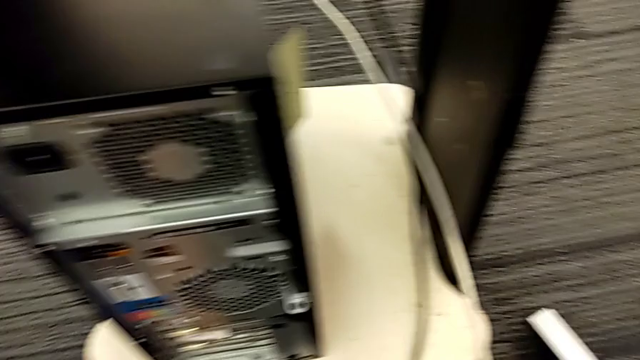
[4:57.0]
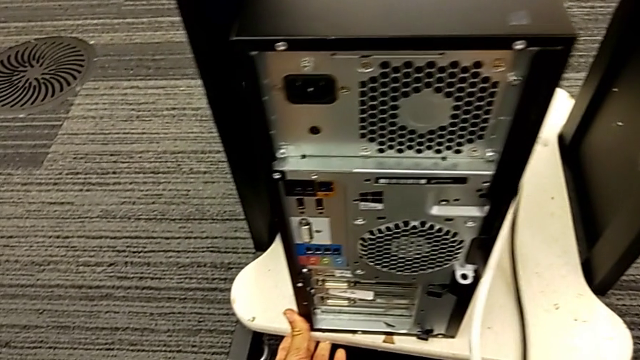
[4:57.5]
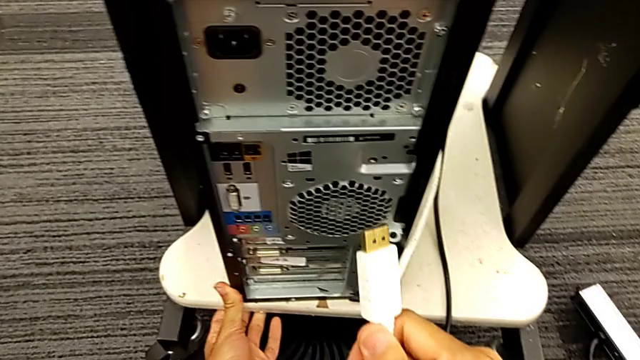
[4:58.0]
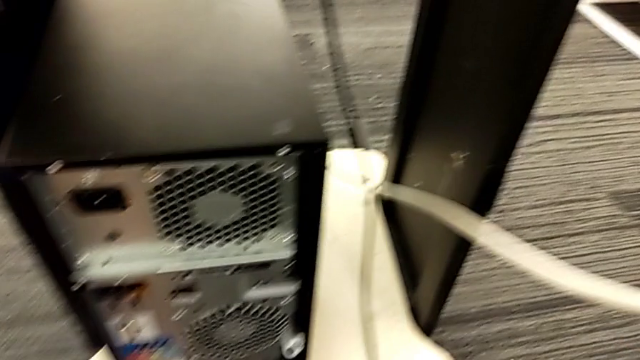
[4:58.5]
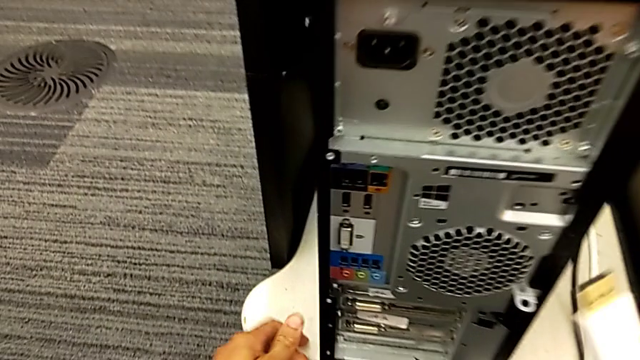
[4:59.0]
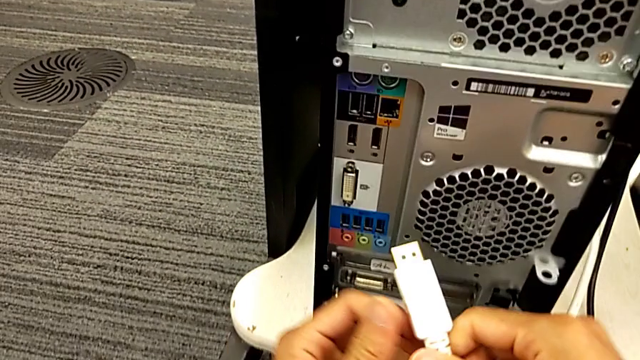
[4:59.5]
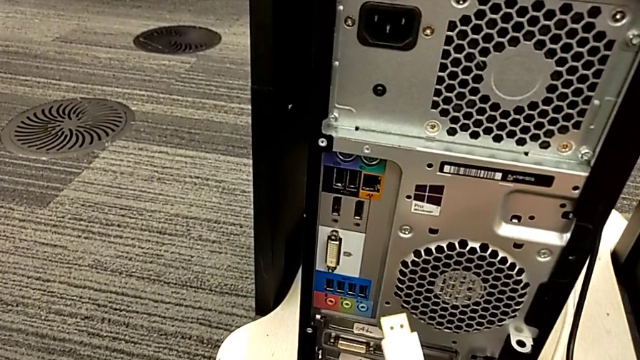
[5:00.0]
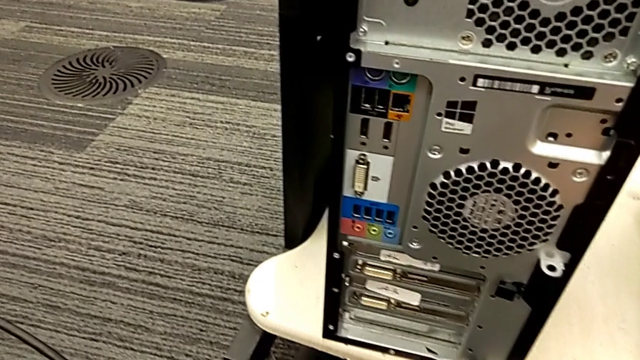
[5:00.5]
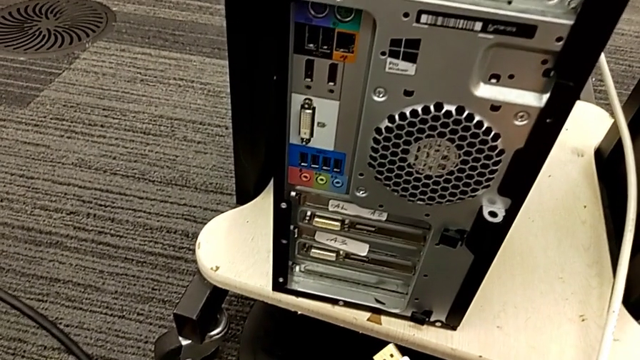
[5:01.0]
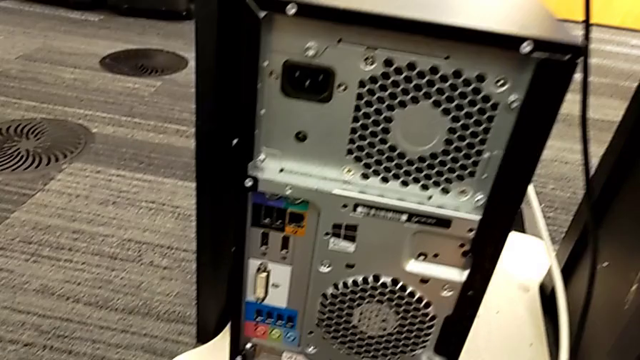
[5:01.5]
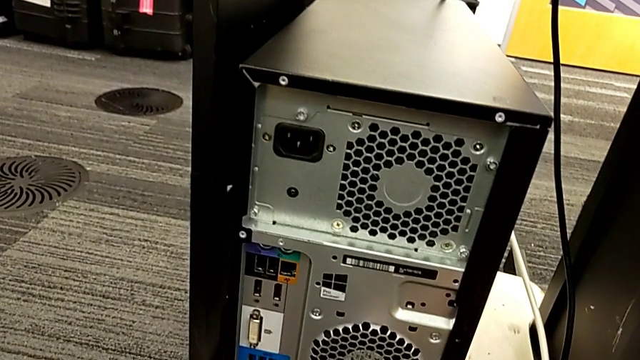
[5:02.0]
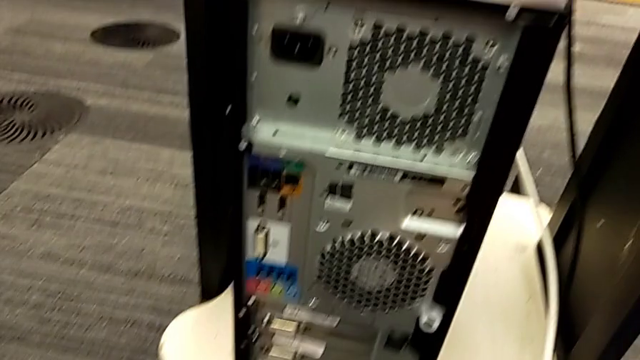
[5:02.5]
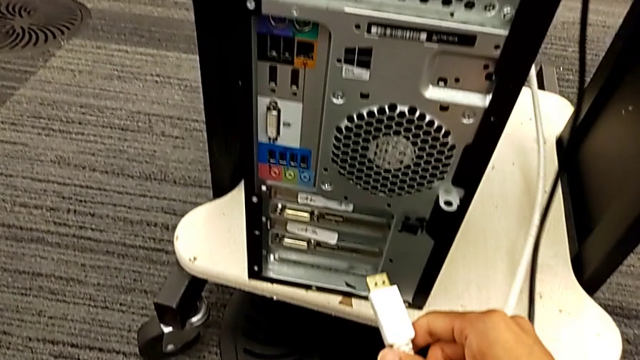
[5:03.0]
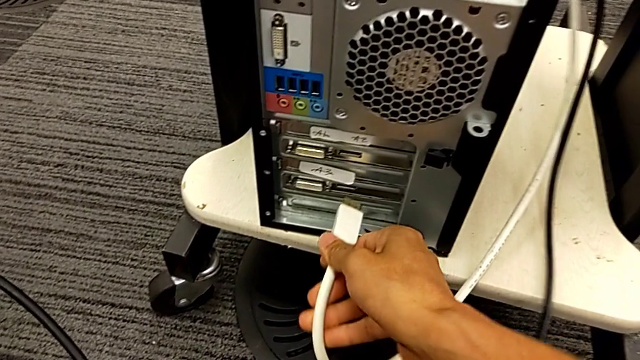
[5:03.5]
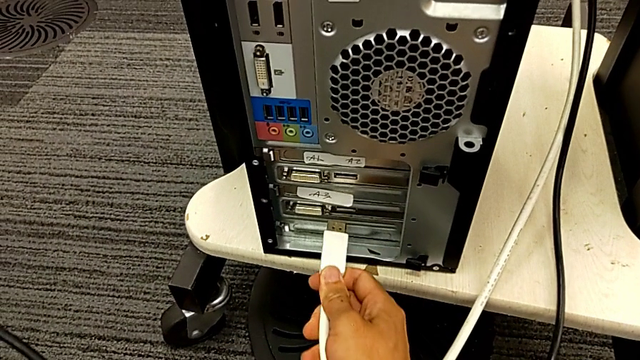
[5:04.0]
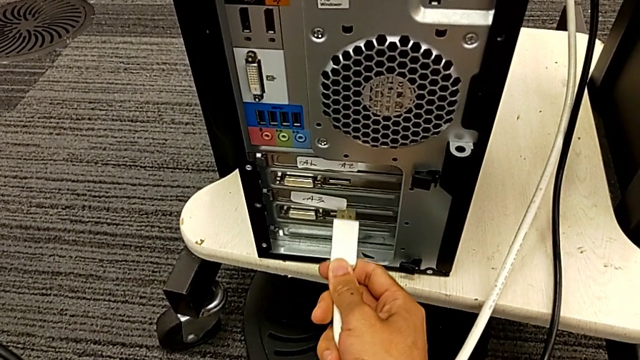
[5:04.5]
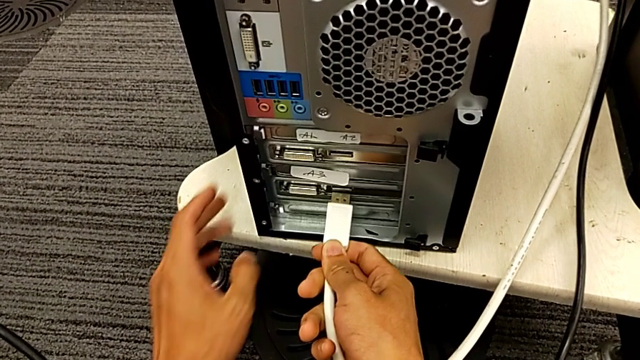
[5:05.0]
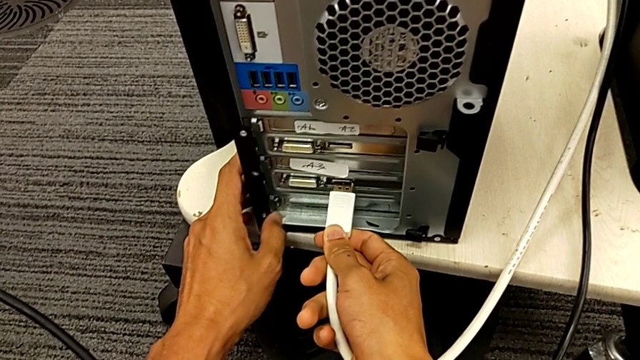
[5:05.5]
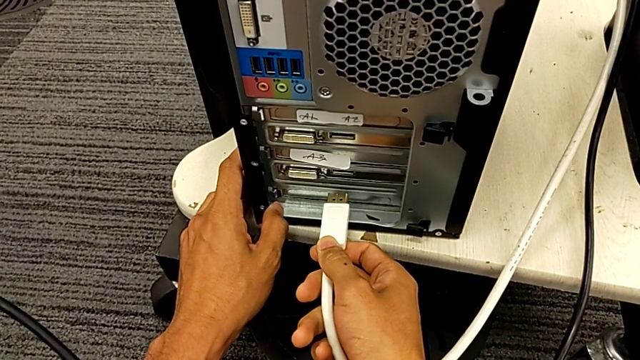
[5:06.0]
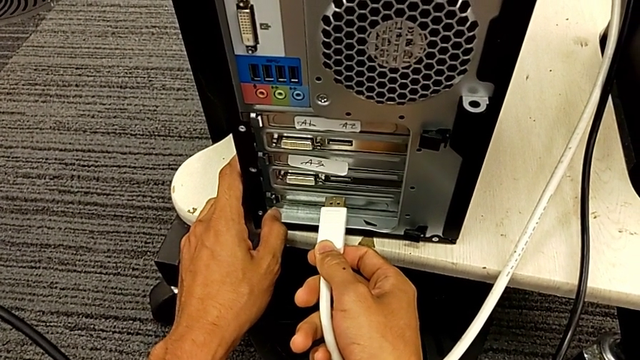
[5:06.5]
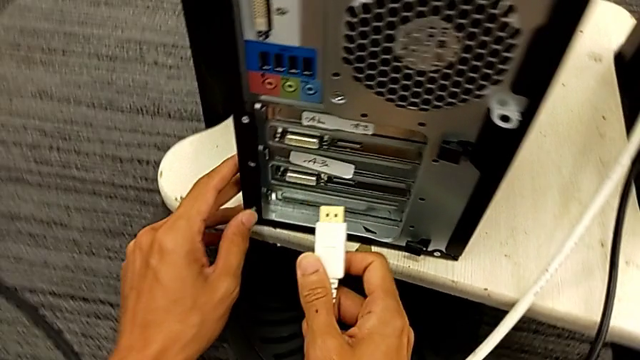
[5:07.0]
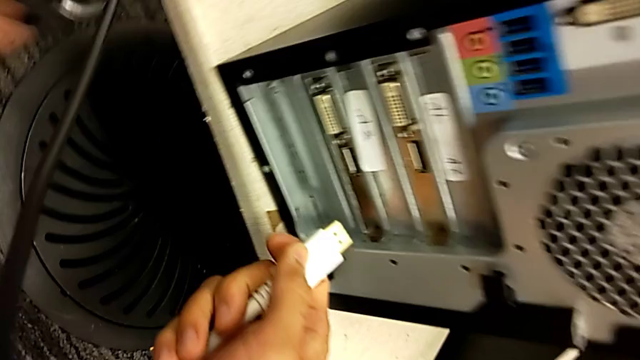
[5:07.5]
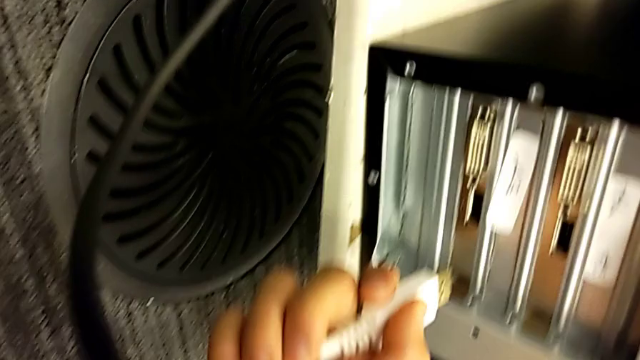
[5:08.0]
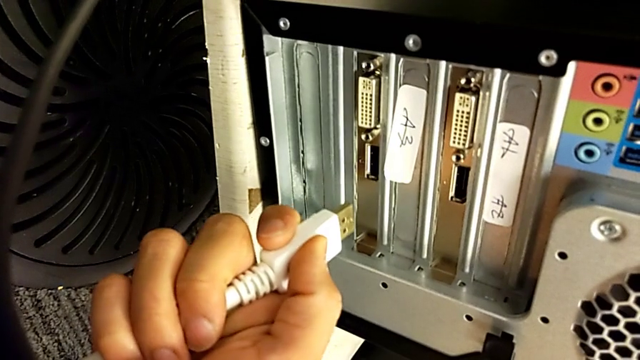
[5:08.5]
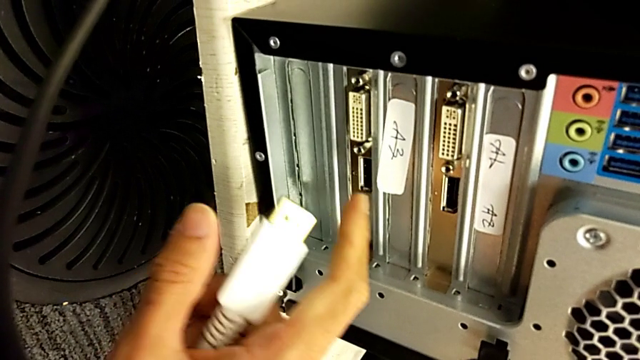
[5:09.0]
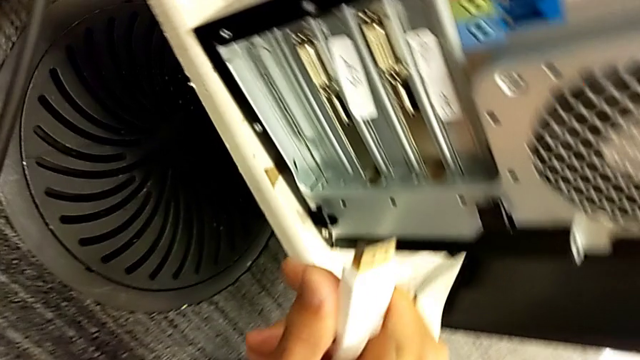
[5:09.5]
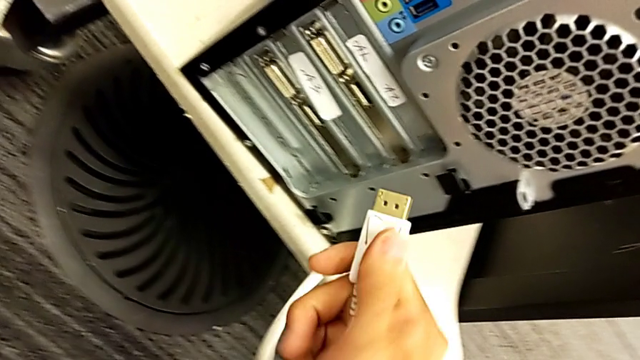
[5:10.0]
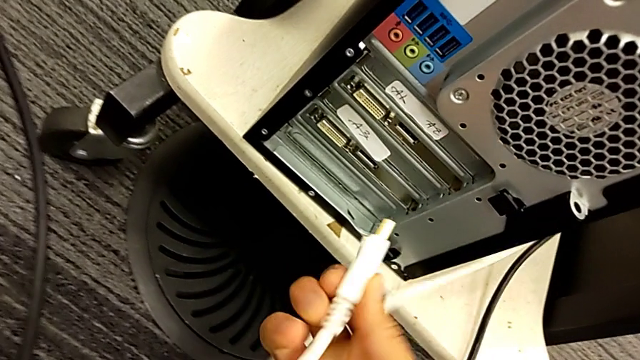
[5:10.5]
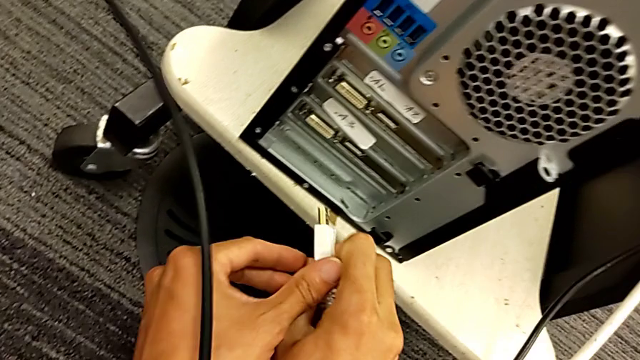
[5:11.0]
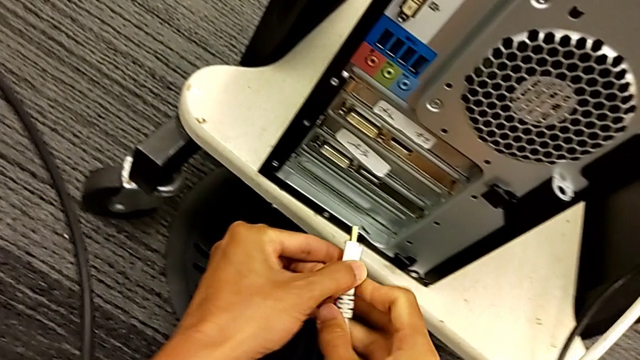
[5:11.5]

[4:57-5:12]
The camera wearer is plugging in the cable power supply. They grab the HDMI cable, align it and flip it.

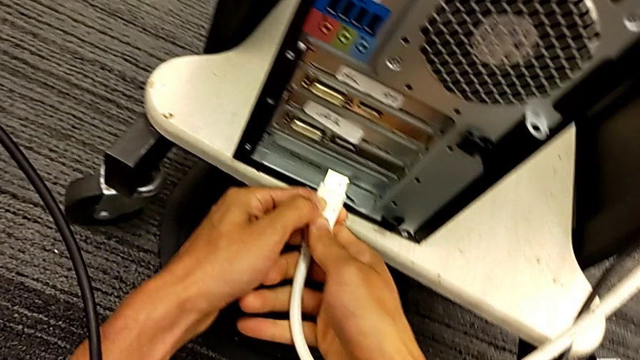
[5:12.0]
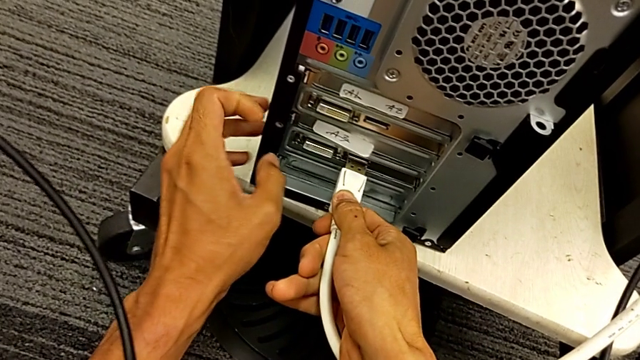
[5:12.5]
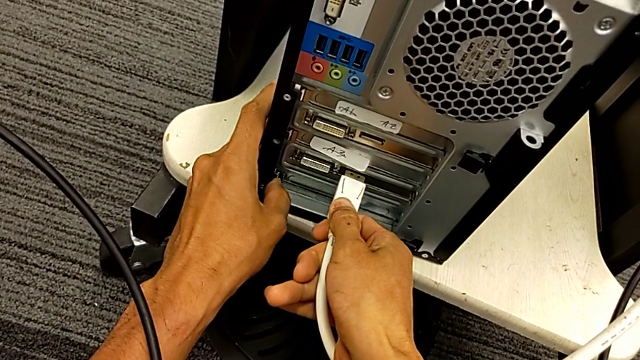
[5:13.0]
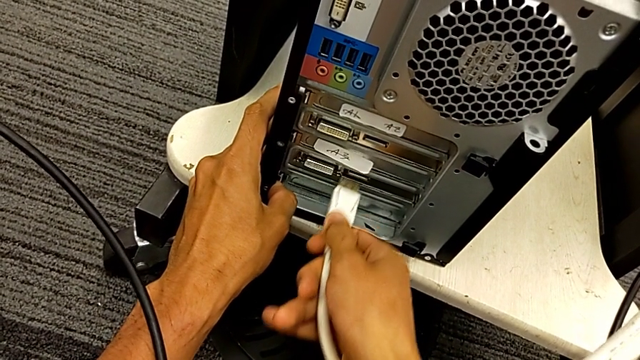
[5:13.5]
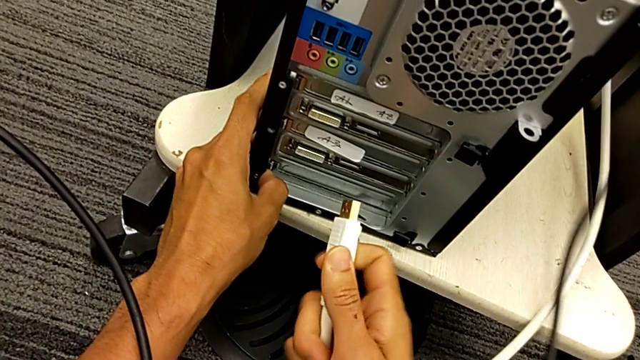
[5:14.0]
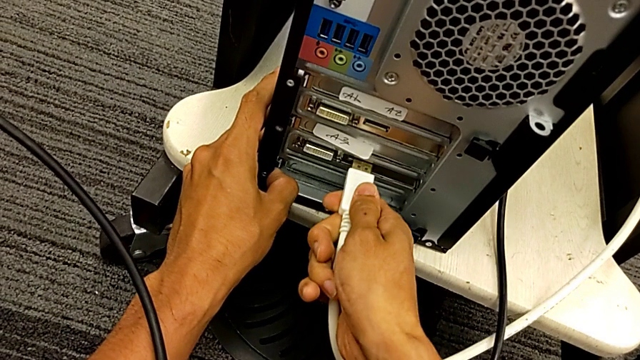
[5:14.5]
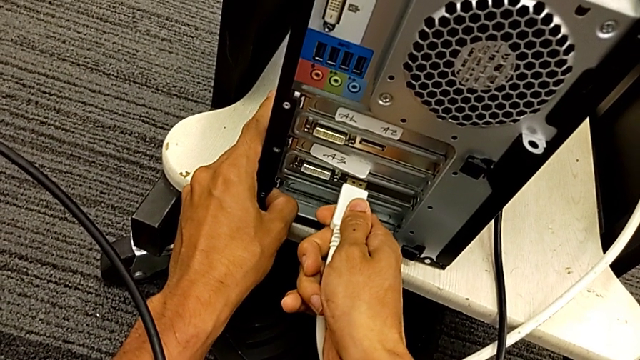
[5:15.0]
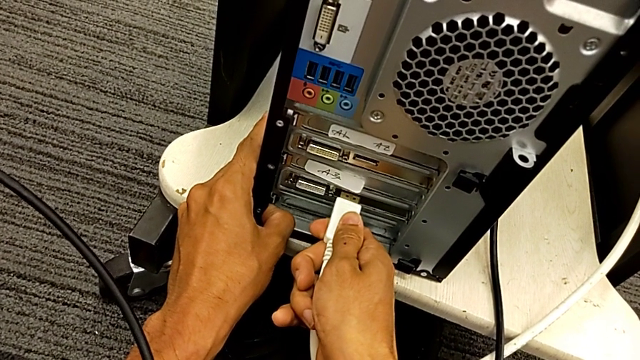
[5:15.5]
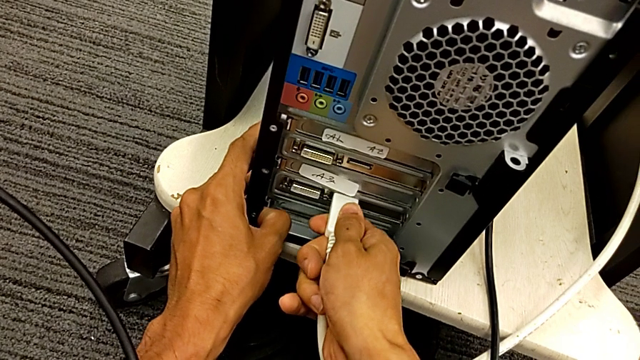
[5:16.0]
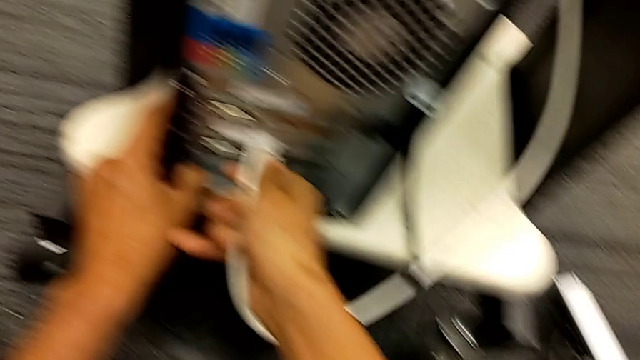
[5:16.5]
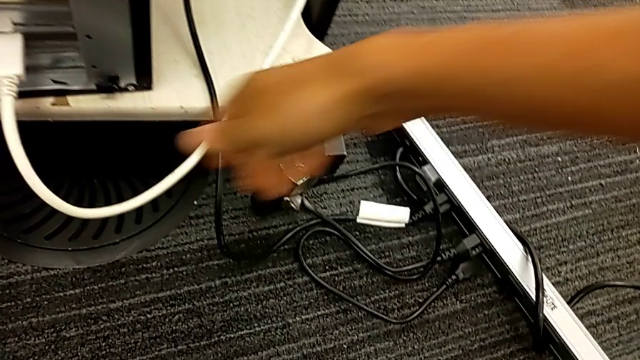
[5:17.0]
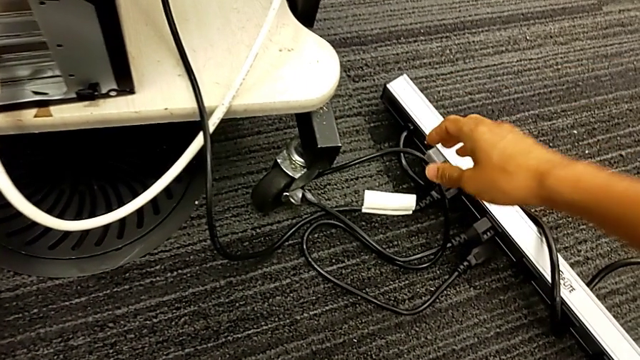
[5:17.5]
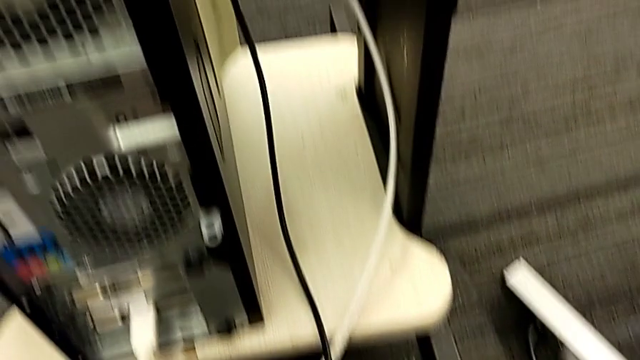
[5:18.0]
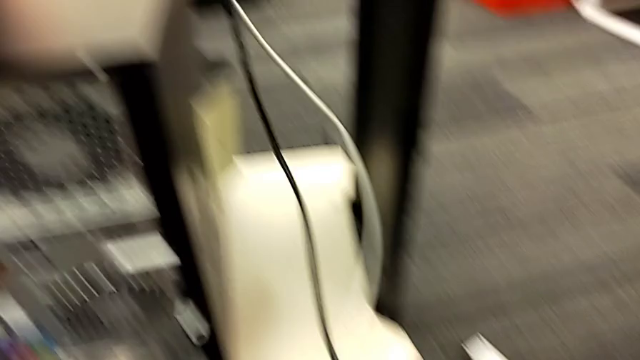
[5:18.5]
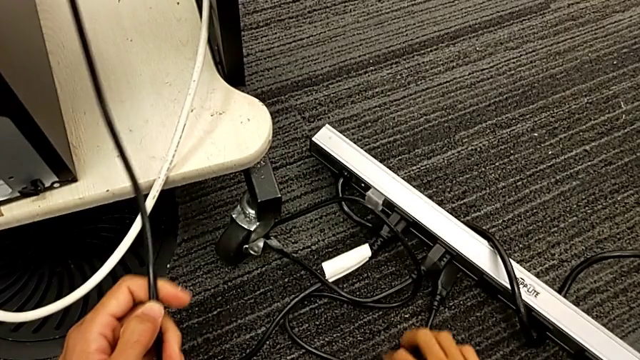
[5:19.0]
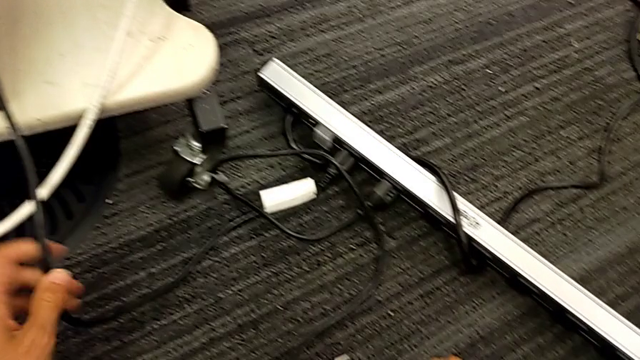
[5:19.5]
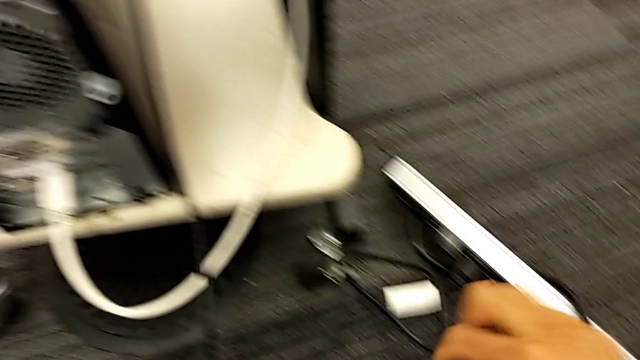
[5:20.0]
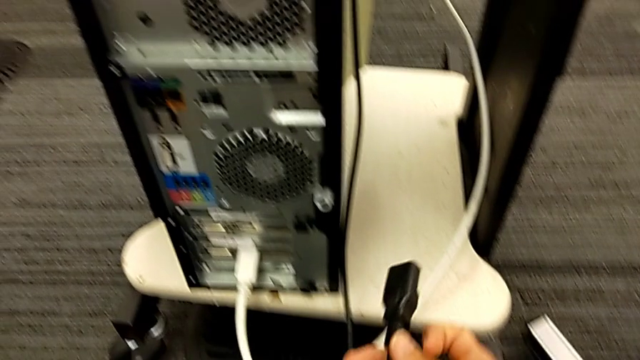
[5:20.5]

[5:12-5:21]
The camera wearer is plugging in the cable power supply. They assemble the HDMI cable and grab the cable power supply.
